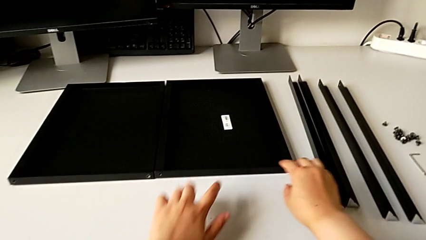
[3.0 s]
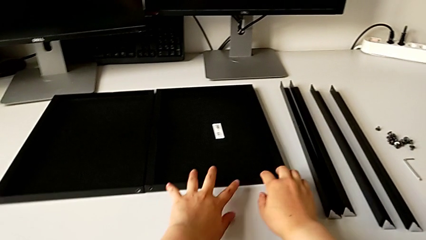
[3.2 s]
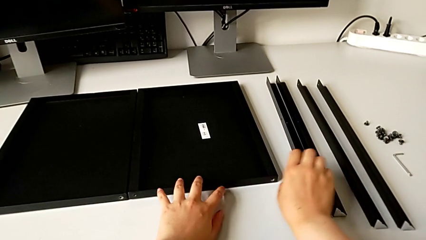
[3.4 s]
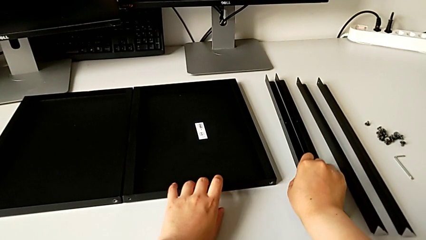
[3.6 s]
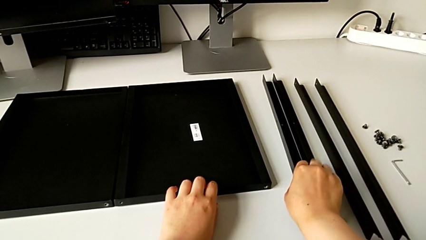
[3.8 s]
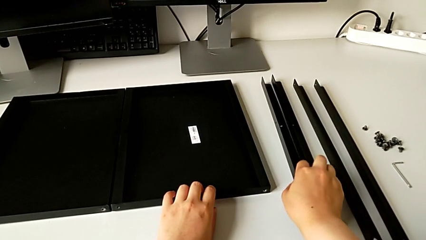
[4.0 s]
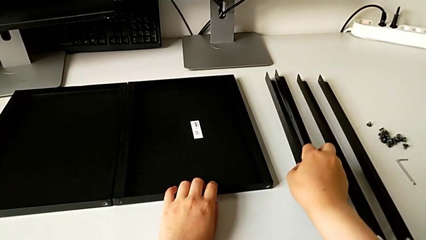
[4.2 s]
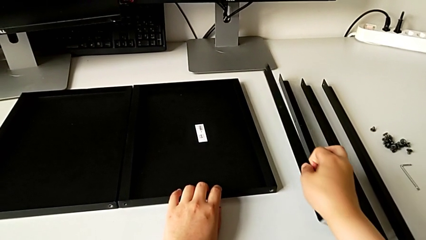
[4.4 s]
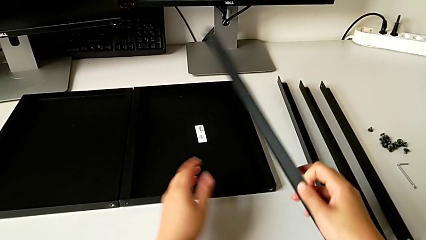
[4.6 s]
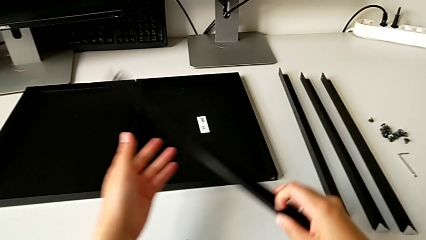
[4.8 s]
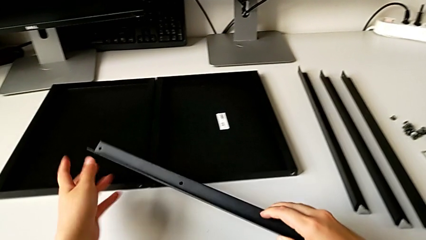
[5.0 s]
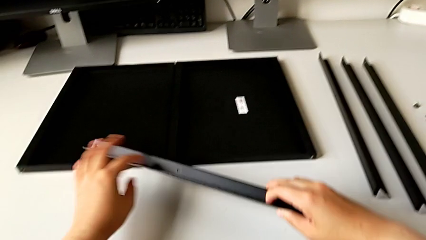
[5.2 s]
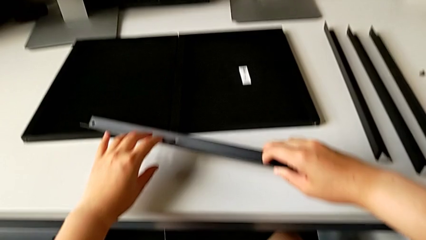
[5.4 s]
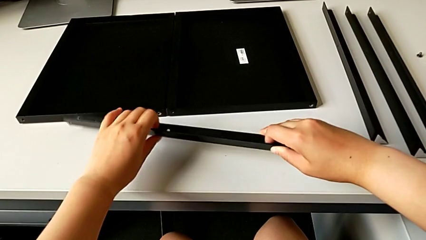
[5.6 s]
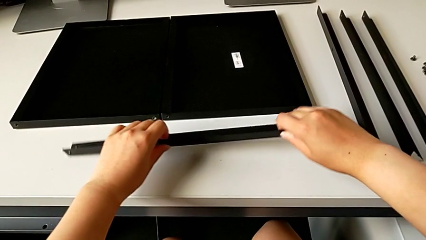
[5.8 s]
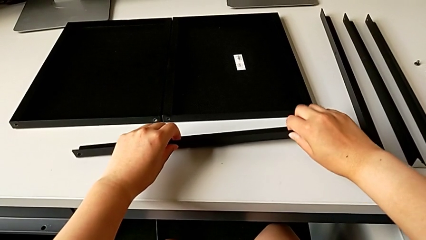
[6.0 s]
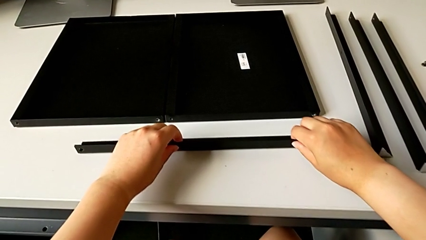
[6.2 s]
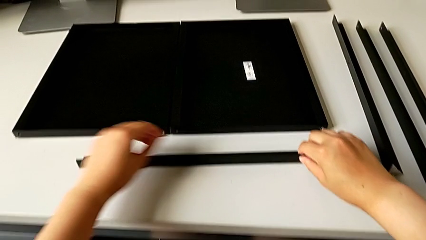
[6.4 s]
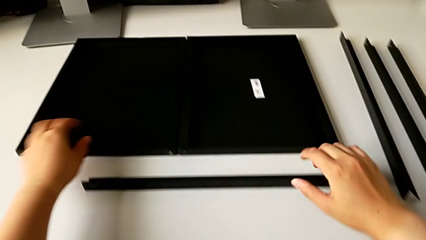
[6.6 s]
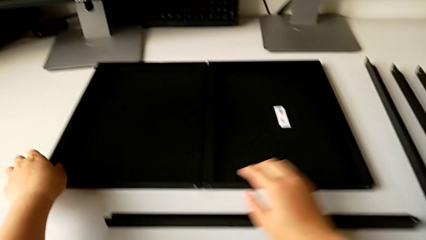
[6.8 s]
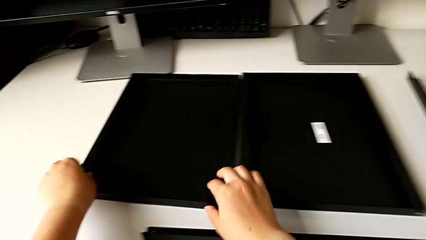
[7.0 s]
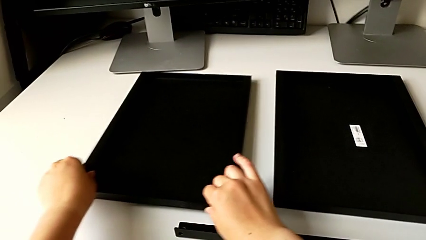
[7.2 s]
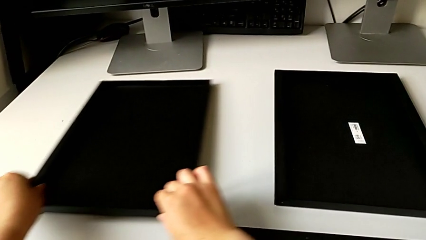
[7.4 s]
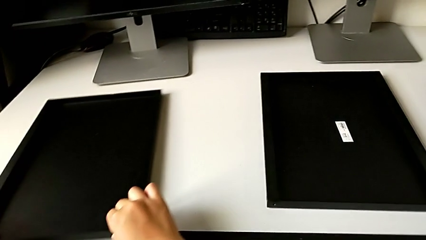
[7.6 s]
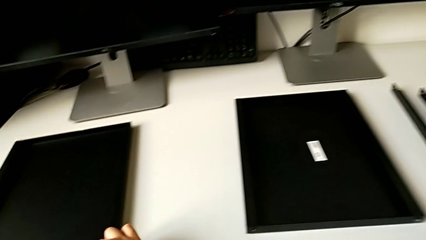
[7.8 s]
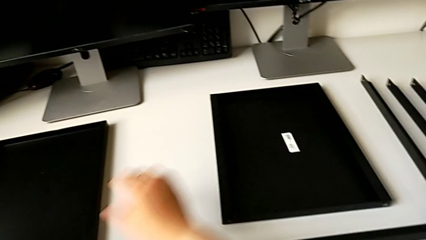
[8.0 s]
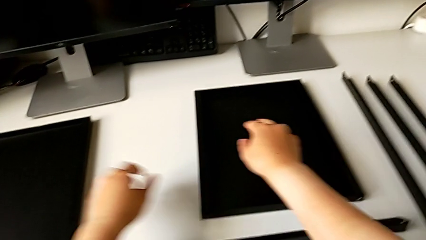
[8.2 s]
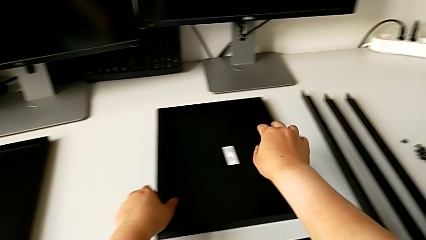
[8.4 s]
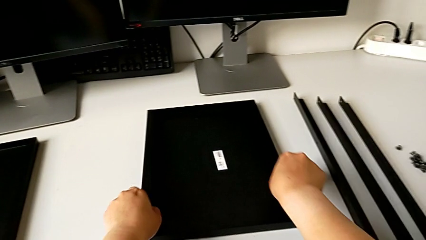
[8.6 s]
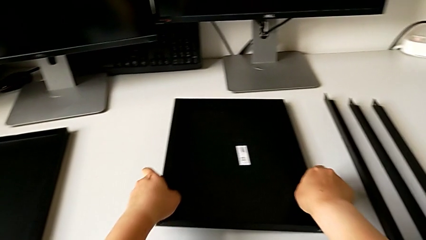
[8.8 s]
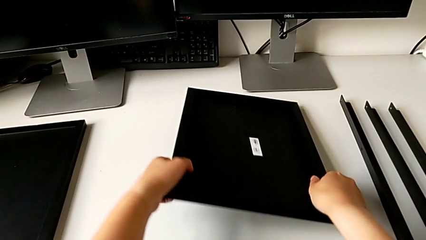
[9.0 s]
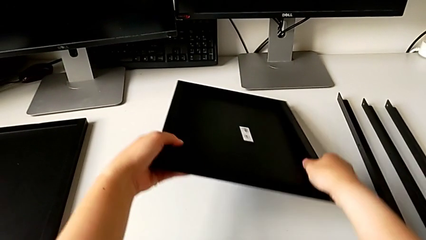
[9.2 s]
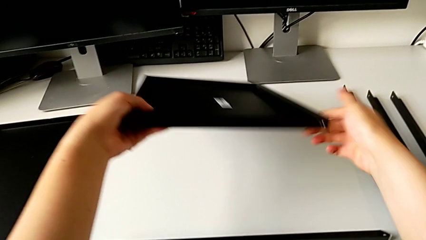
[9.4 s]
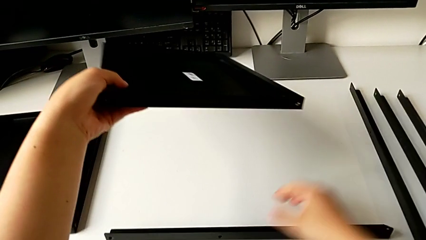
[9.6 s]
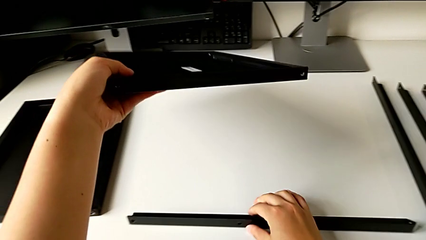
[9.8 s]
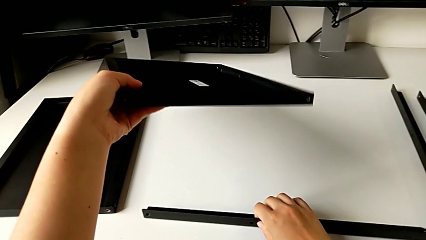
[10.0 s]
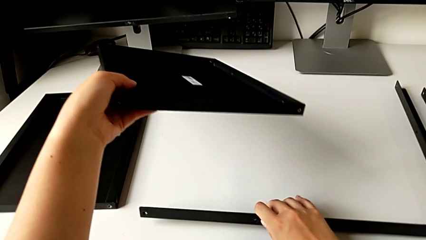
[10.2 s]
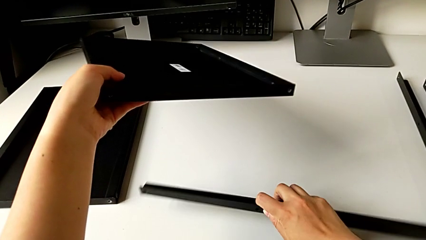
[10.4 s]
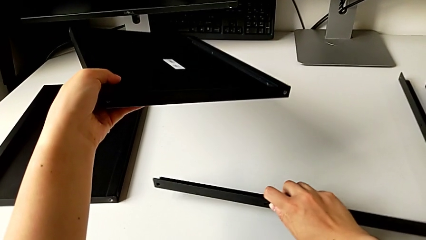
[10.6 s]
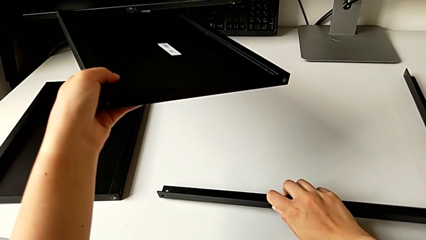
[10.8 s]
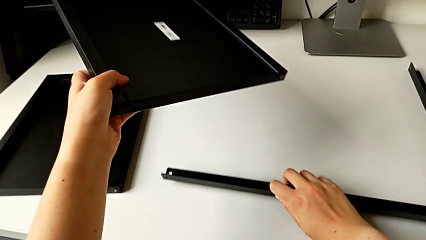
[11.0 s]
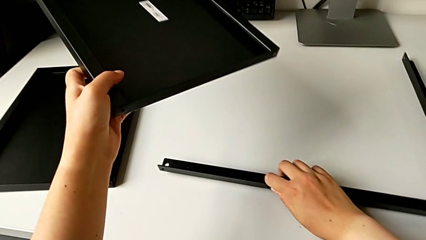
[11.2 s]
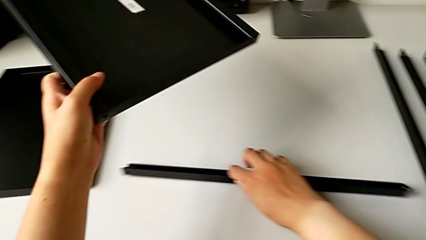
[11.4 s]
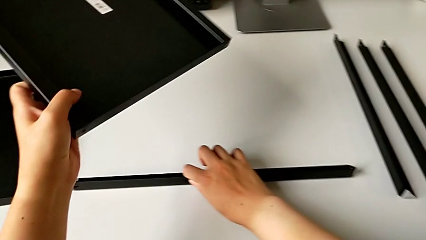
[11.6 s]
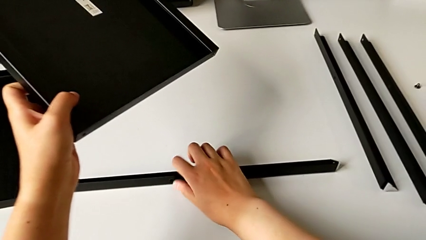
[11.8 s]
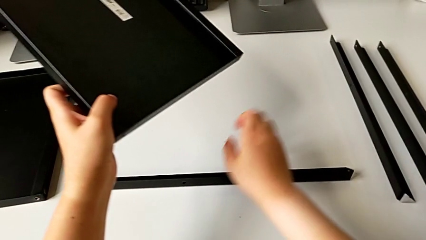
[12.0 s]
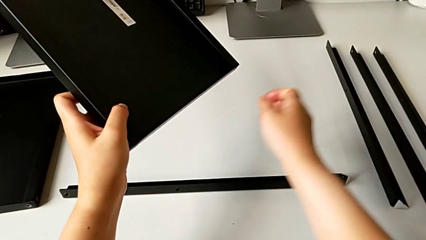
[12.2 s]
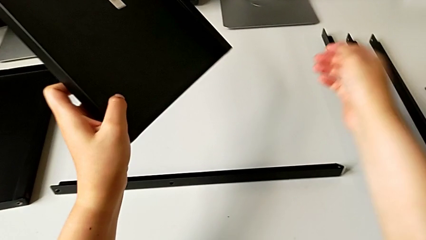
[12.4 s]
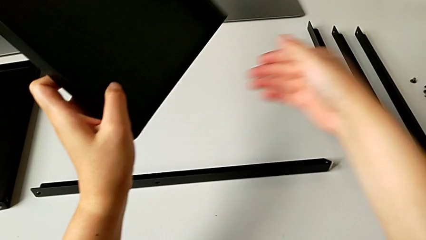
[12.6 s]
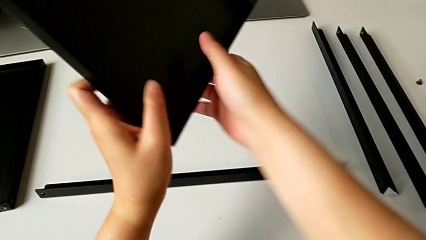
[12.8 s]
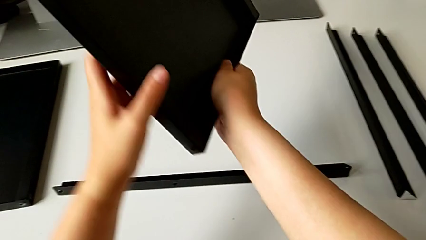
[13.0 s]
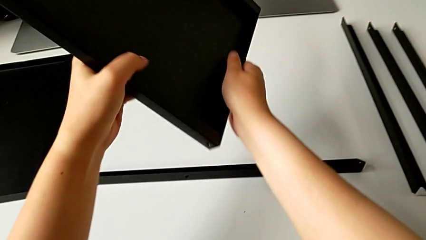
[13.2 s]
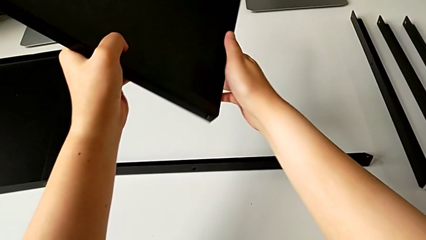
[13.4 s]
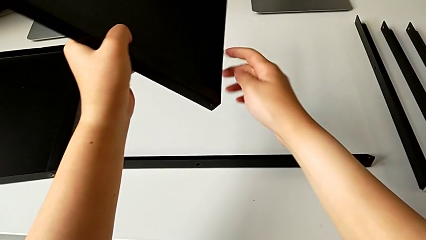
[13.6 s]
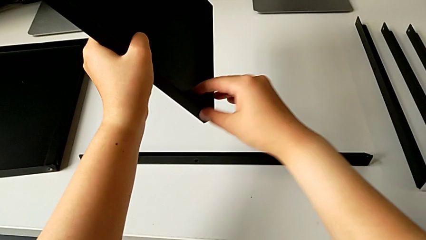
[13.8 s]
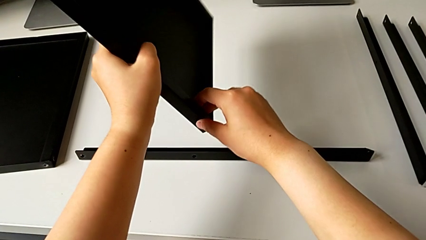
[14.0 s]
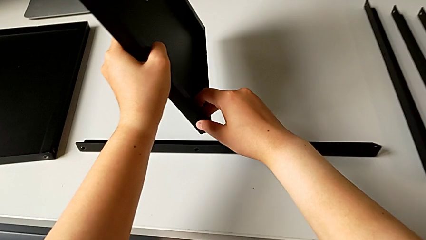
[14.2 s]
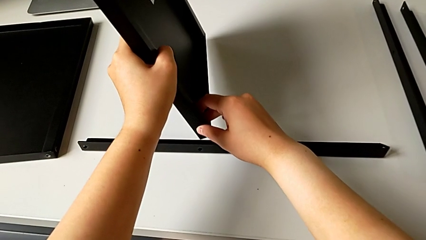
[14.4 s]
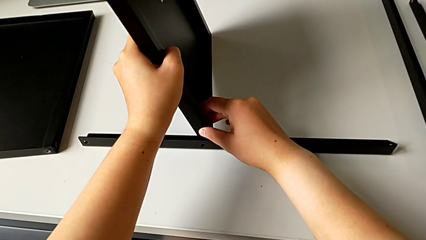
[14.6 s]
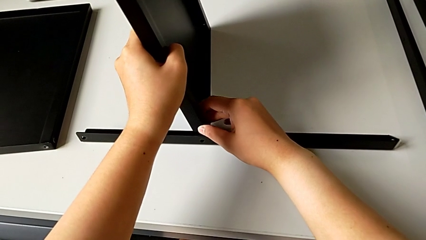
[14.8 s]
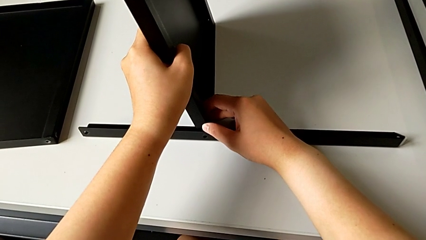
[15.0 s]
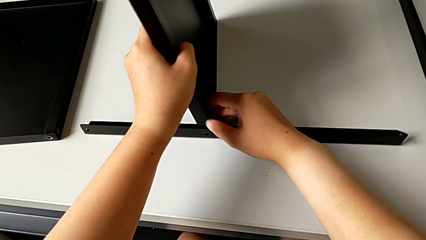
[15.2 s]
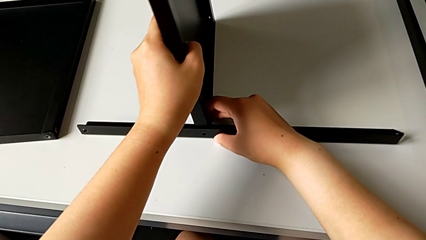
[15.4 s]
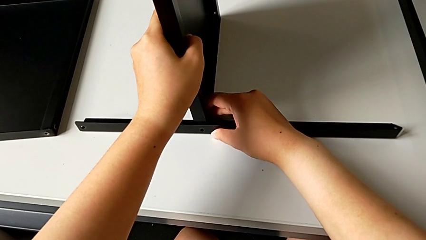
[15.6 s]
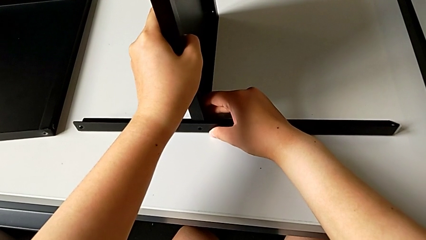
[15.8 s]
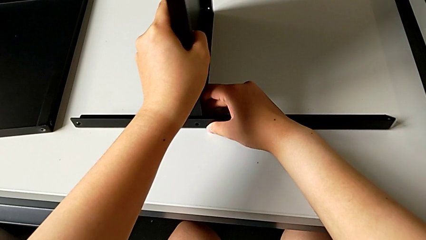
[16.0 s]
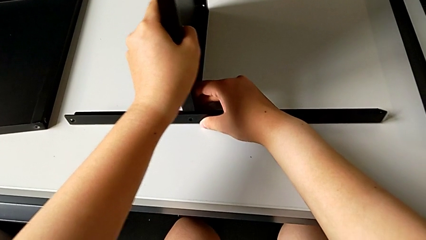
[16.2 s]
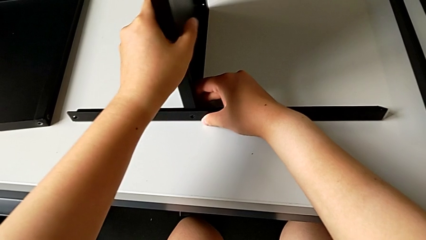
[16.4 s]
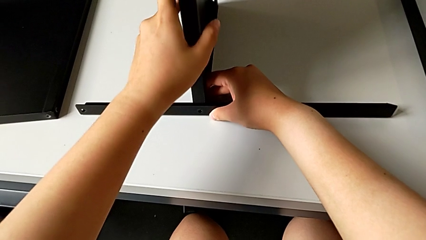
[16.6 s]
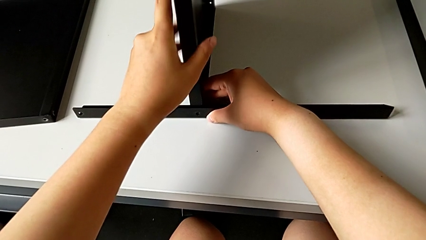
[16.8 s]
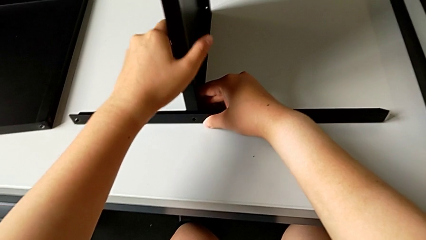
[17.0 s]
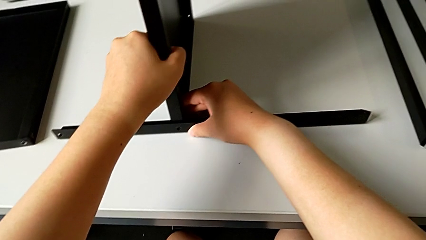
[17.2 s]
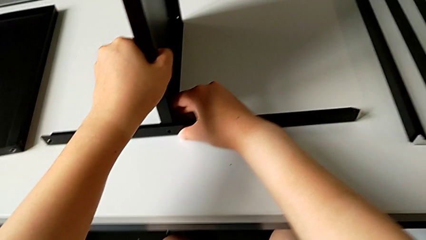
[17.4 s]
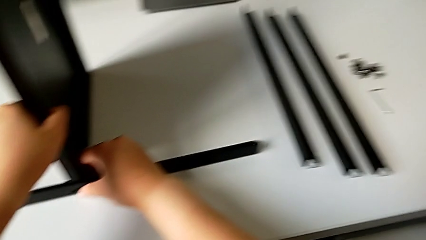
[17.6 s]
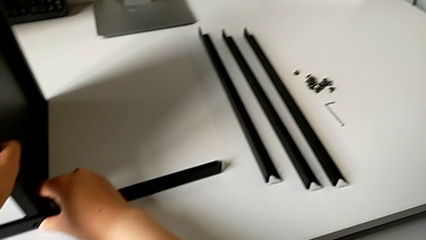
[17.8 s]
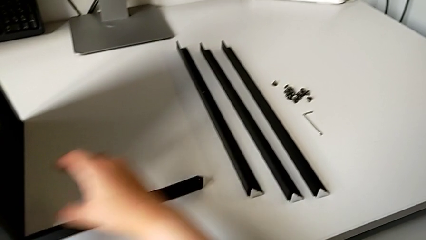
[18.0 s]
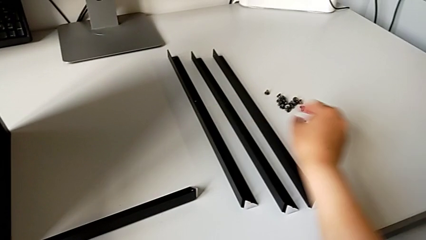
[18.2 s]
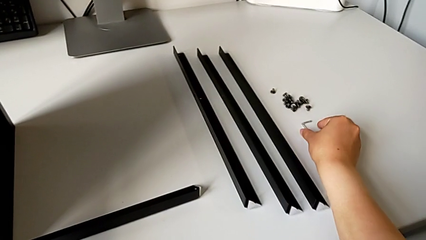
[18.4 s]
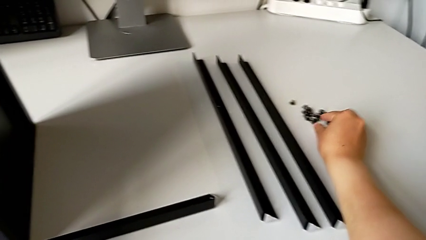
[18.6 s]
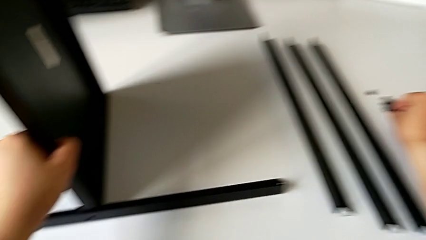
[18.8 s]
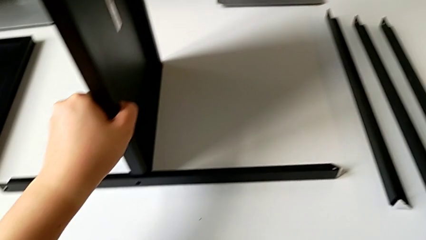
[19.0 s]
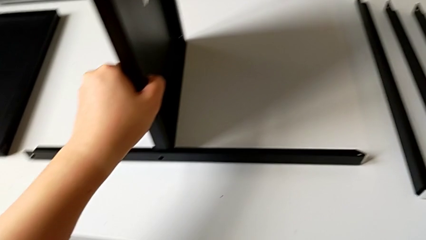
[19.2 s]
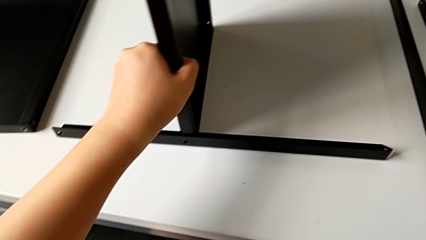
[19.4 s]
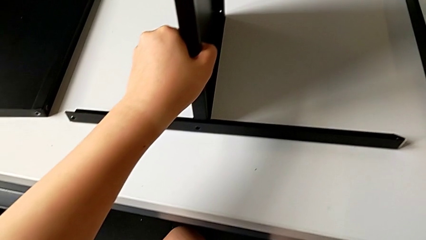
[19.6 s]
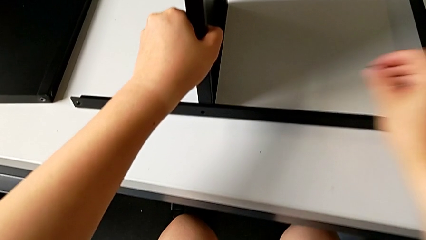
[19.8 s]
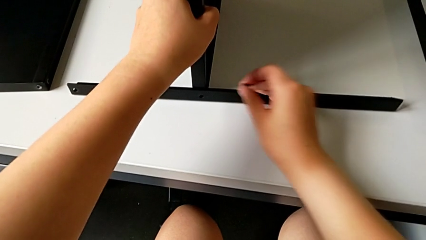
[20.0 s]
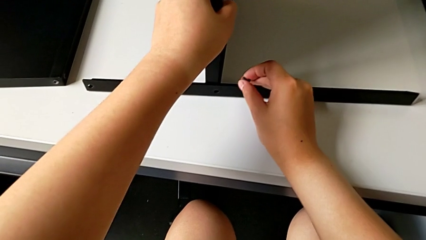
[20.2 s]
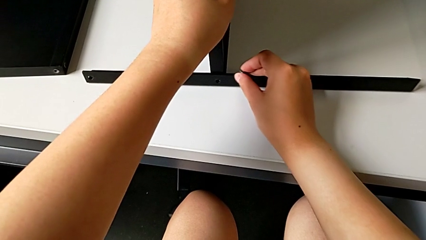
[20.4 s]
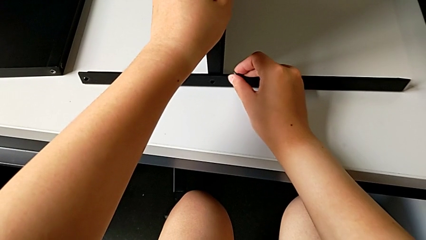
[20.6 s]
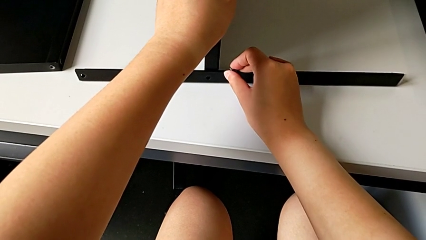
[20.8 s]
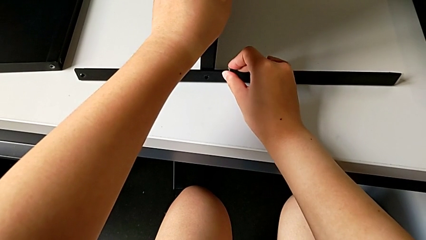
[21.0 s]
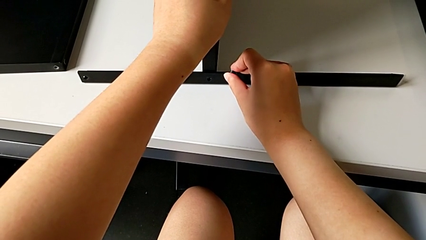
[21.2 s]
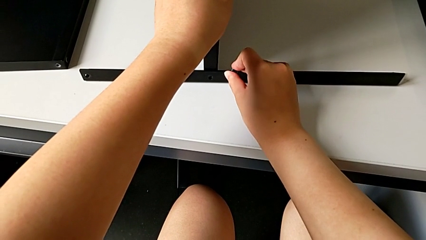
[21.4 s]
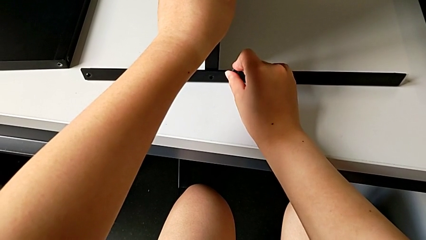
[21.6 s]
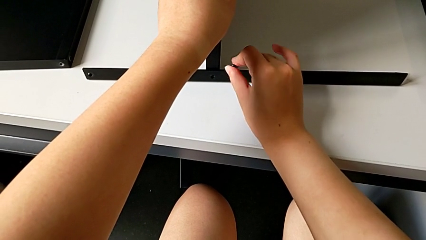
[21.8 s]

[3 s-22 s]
The camera wearer is inspecting the shelf and the leg. They grab the first leg, place it, slide the tray, grab it, inspect the leg, rotate the tray, align it, grab the hex socket head and align the tray.
